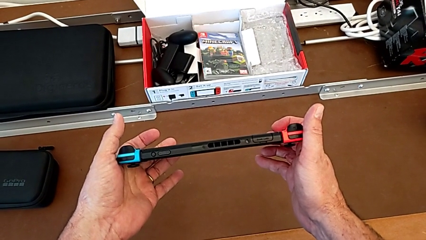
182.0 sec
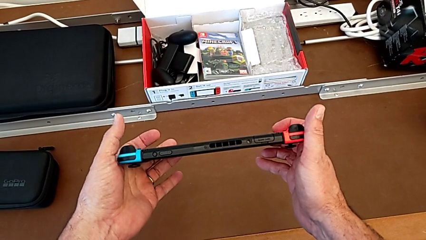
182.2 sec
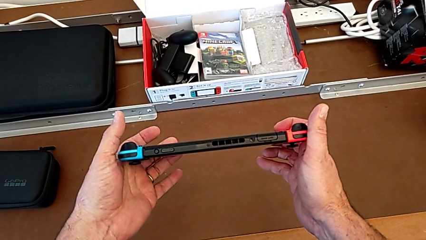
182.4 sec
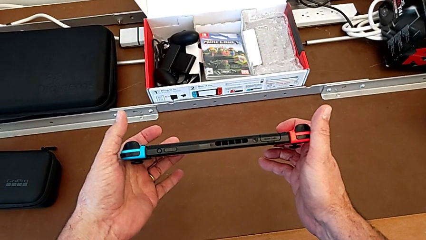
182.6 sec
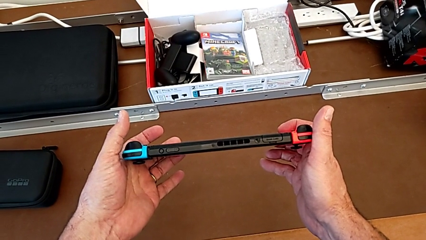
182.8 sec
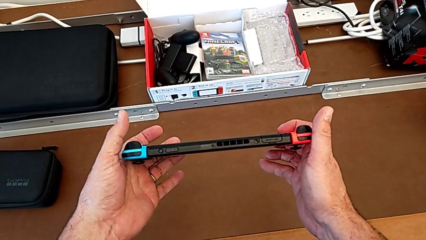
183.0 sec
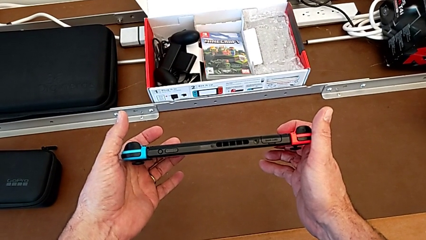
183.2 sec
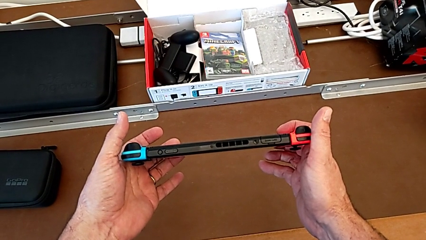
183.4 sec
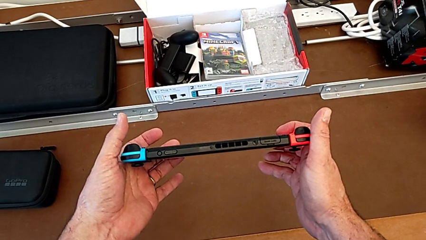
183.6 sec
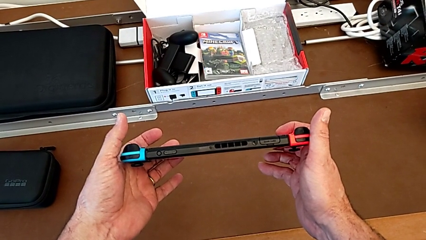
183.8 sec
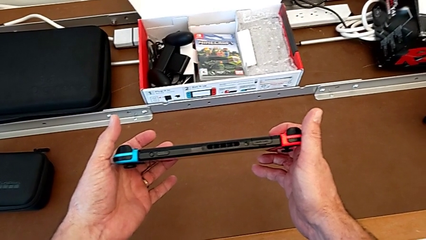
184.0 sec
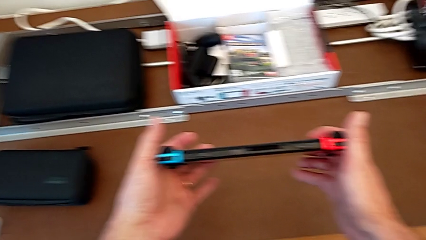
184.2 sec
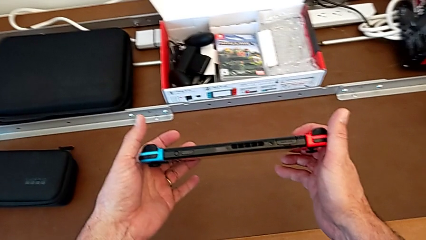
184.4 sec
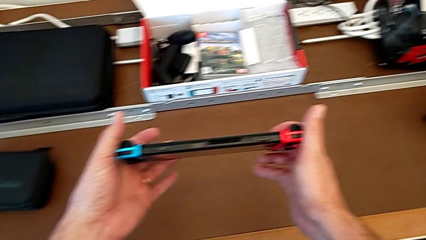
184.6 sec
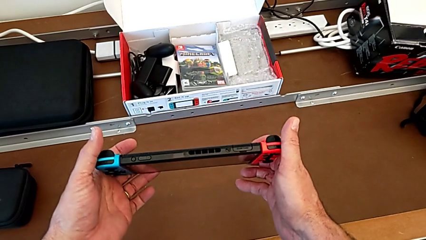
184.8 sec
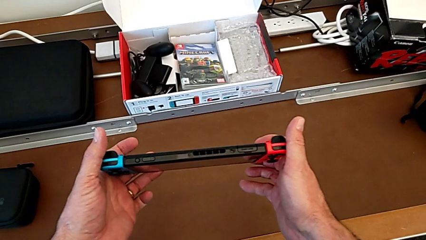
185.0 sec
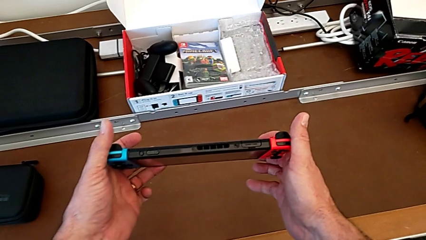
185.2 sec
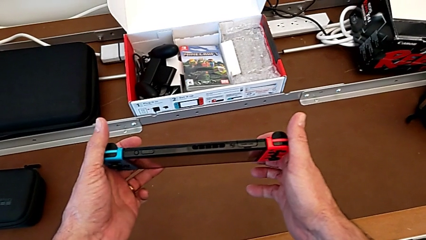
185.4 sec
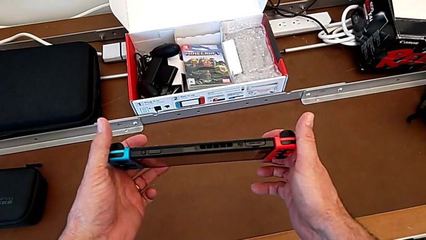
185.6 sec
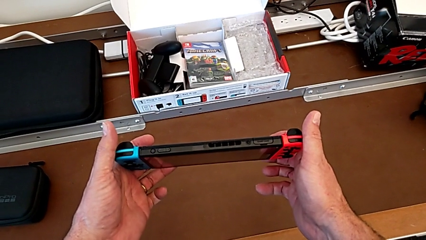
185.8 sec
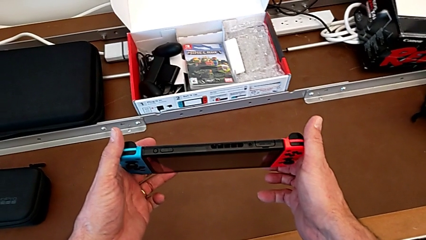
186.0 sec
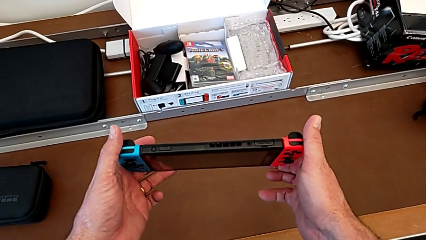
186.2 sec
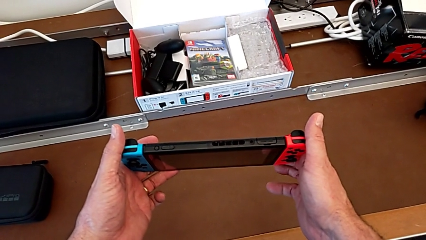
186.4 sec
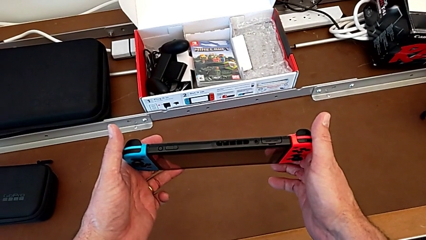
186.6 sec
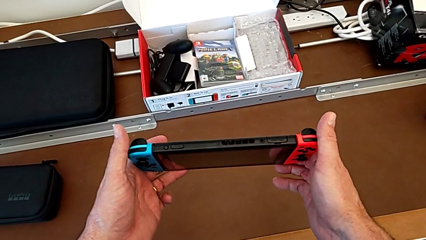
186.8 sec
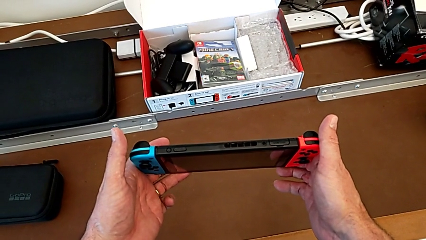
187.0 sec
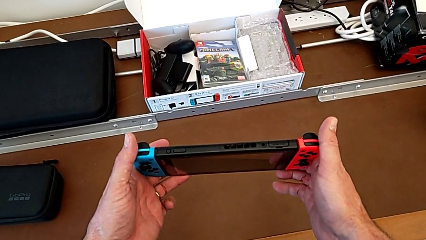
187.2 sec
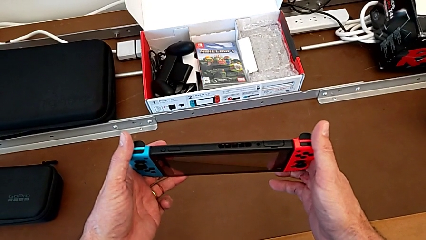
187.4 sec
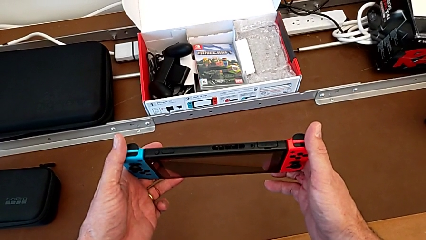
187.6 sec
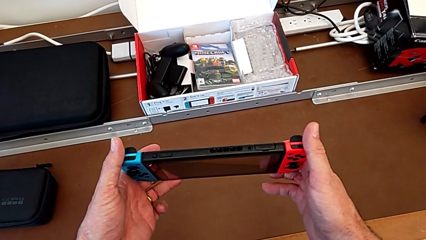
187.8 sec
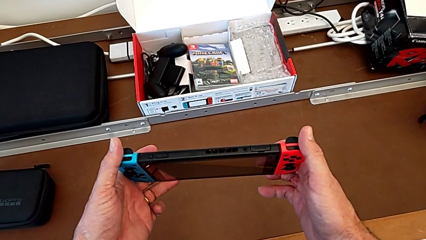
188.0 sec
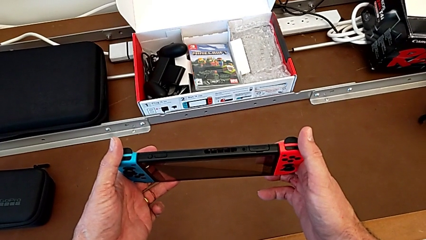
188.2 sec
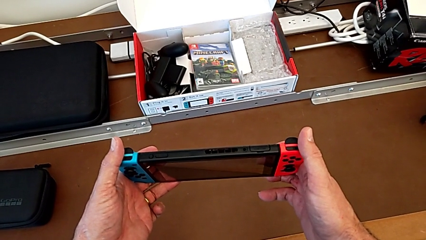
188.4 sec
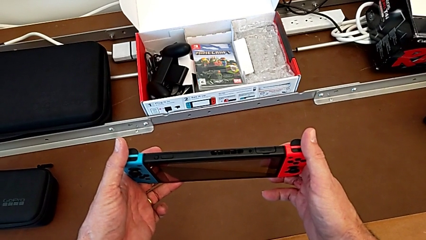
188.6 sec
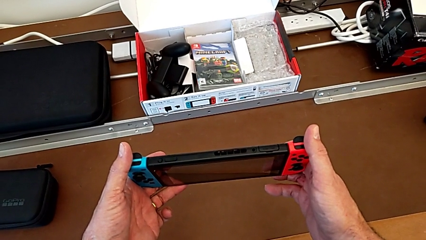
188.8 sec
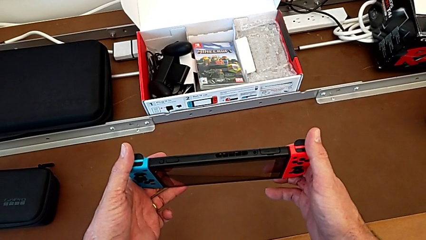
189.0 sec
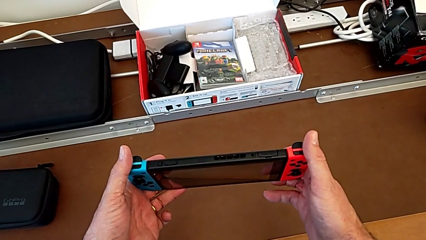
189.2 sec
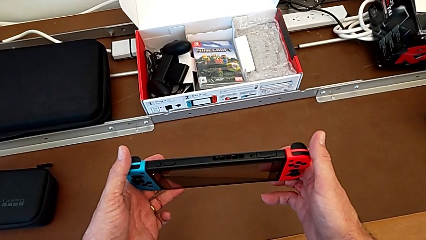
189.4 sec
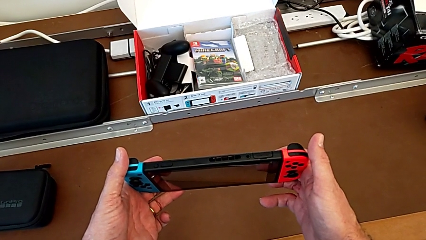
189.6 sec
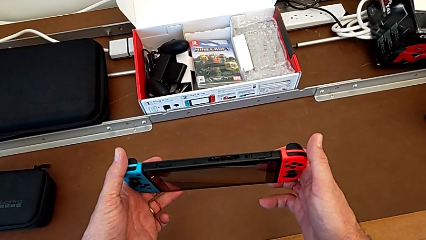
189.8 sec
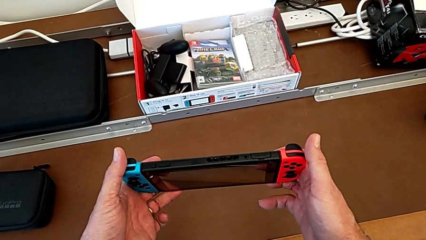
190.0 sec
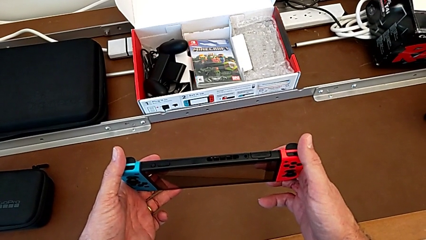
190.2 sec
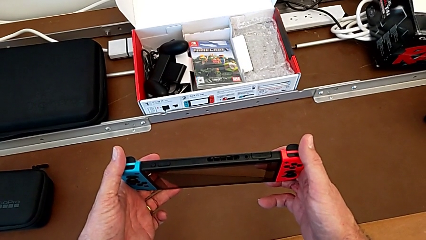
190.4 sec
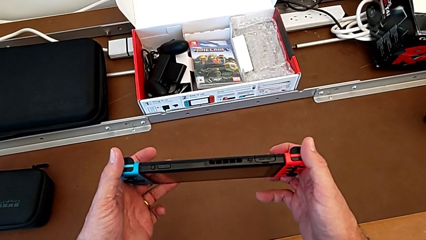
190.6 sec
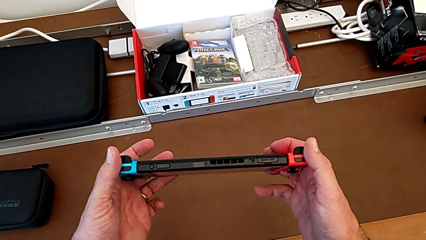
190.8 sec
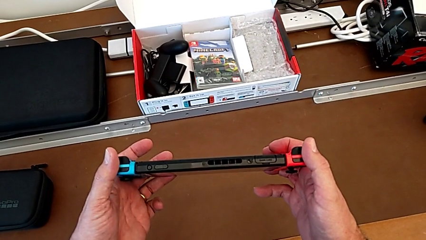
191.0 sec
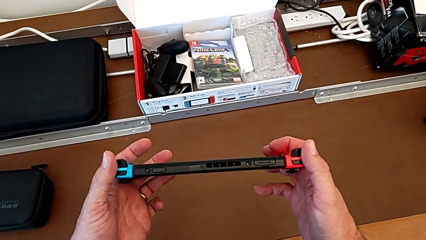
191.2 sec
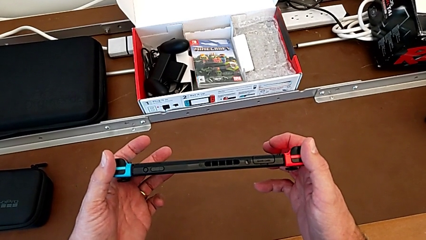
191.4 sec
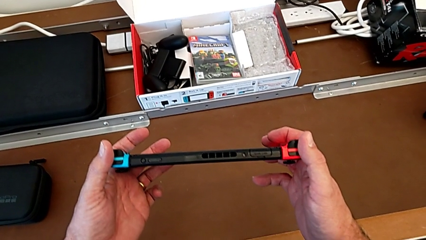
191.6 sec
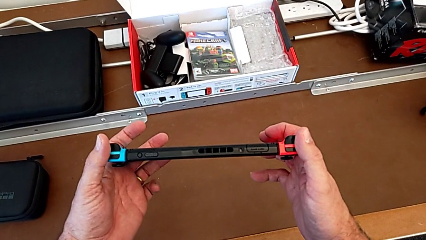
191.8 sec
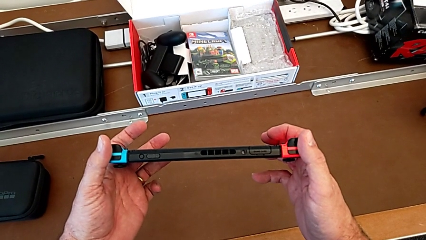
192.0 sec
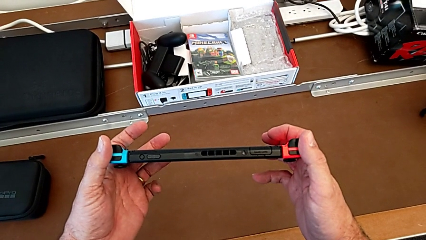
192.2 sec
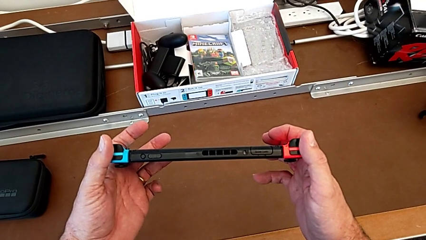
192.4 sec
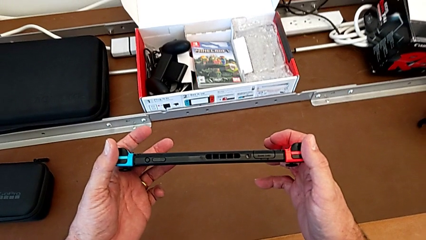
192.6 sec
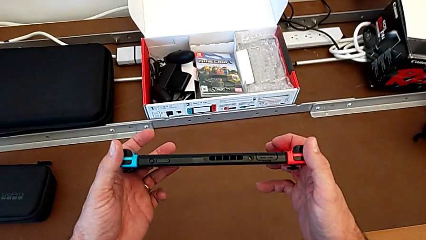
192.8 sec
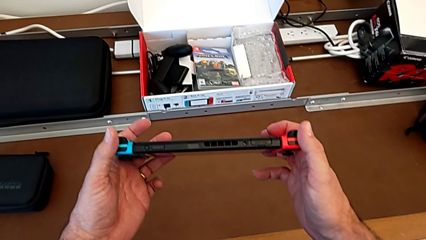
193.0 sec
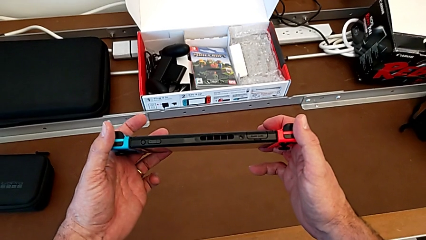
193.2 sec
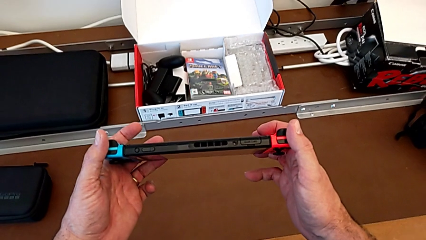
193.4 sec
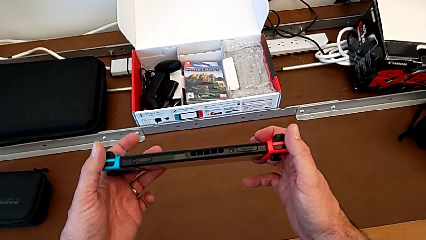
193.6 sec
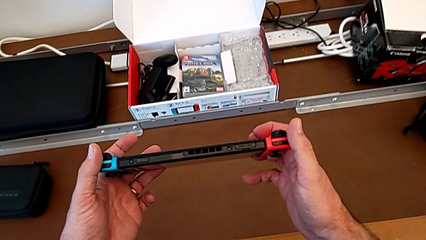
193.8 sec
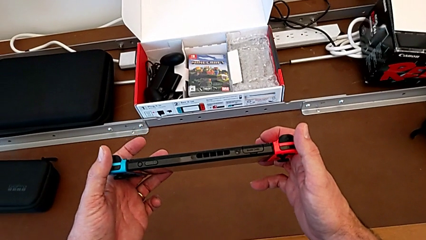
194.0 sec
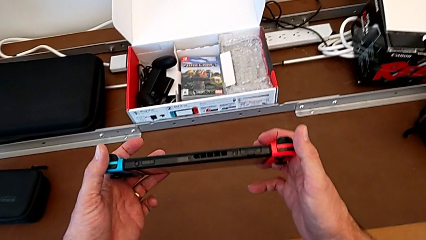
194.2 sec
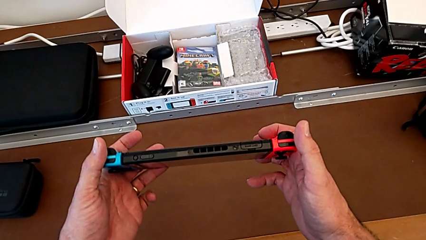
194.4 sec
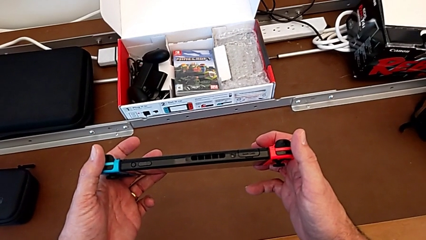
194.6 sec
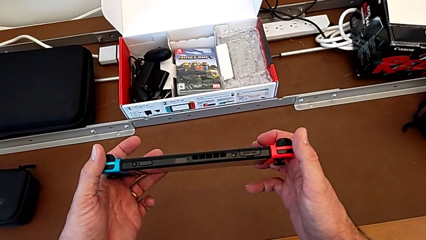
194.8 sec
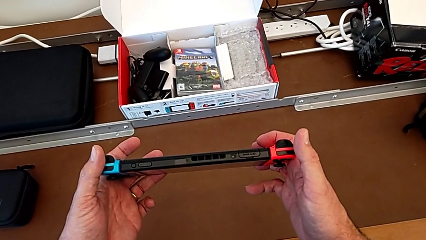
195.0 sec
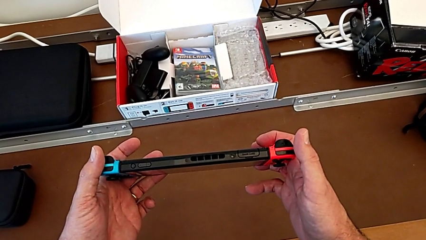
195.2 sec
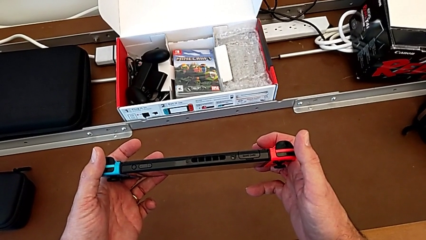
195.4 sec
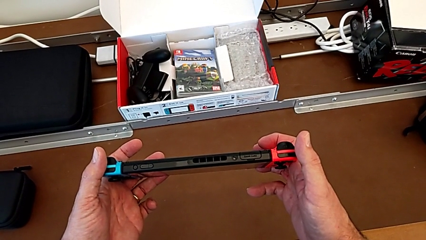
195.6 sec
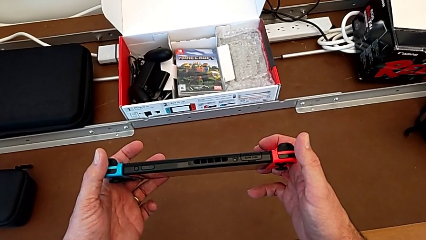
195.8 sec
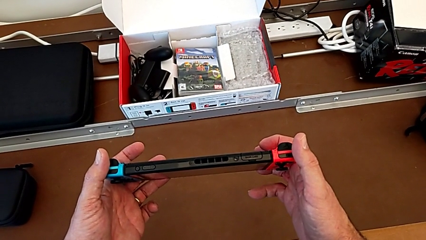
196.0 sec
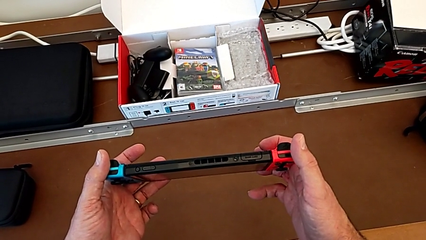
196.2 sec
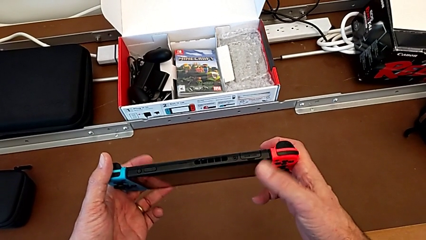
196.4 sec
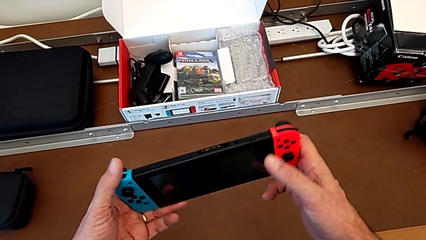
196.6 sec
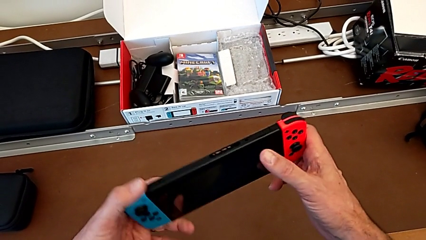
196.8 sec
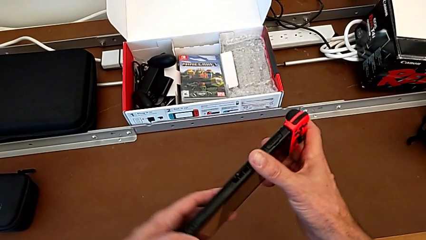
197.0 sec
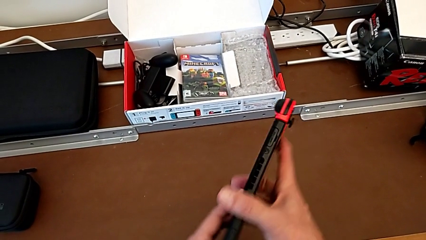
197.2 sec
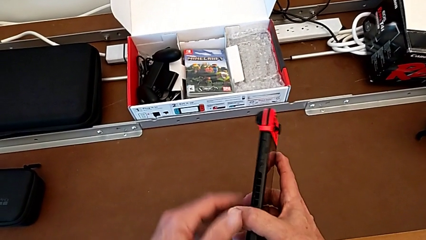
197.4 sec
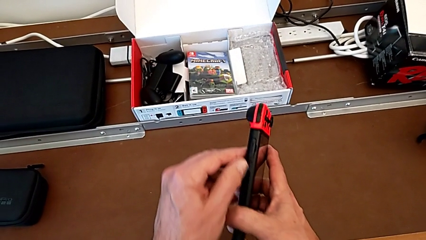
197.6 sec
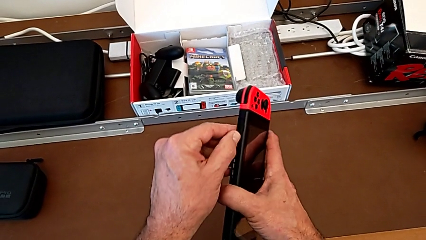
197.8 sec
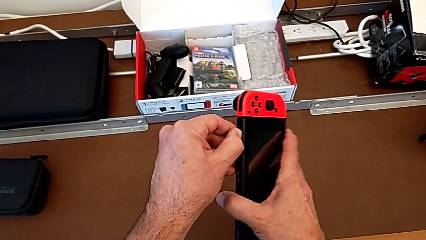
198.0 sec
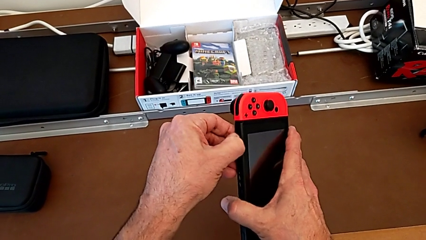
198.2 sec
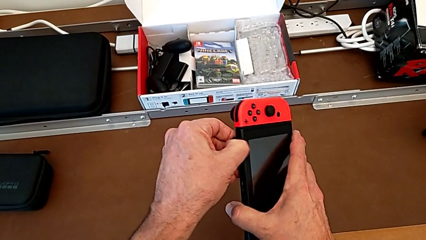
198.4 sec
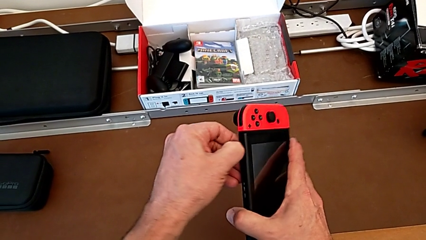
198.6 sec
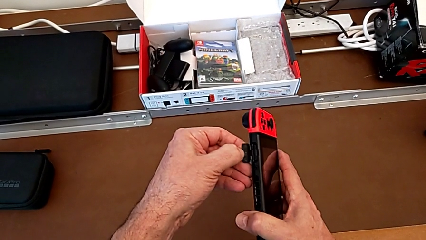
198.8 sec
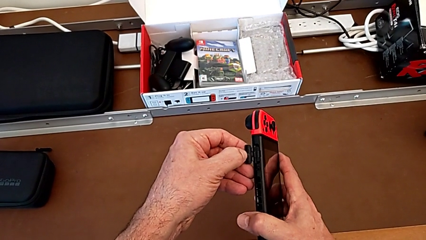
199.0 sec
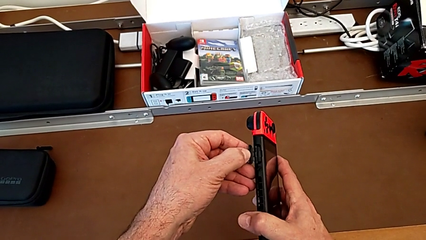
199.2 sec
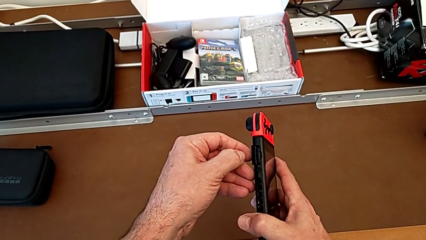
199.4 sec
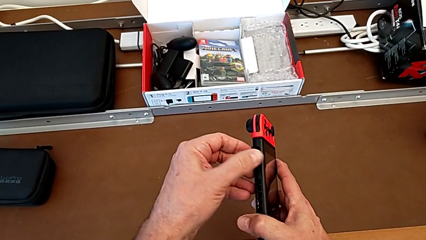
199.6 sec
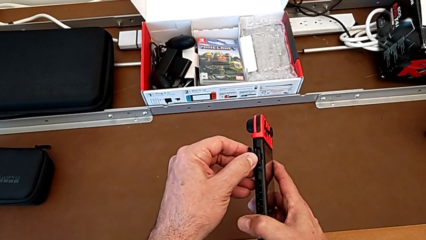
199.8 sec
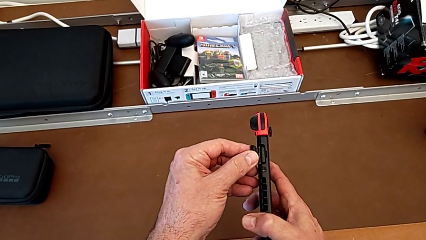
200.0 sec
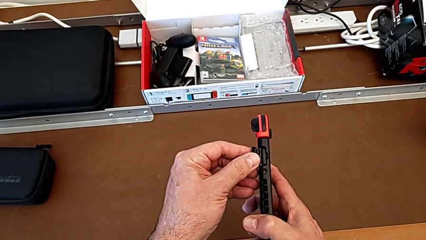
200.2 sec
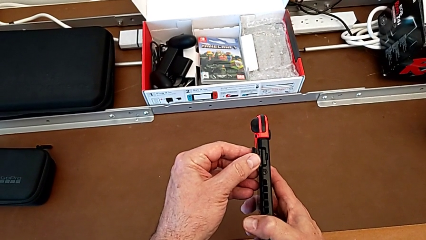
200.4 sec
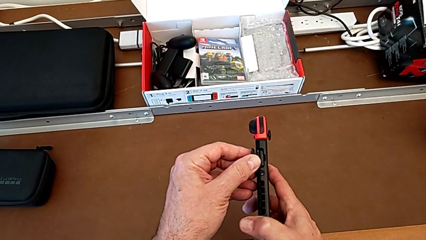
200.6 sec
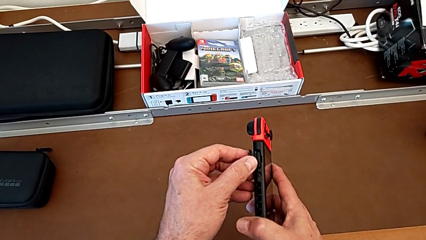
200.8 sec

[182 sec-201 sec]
The camera wearer is removing the game card. They keep holding the Nintendo Switch, rotate it, grab the game card and open it.
